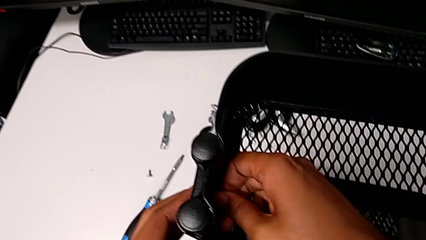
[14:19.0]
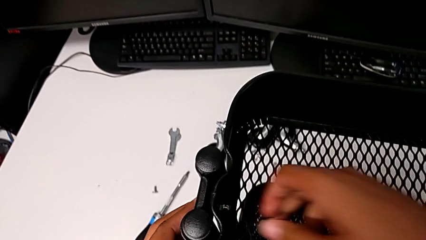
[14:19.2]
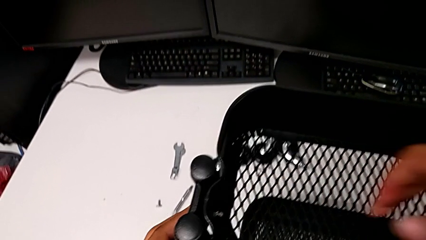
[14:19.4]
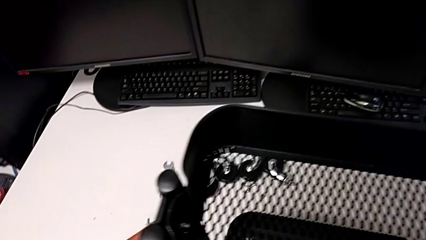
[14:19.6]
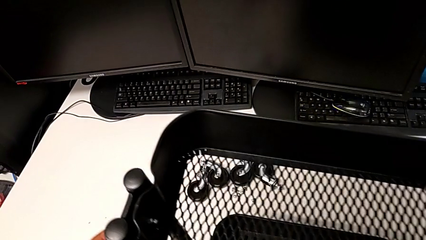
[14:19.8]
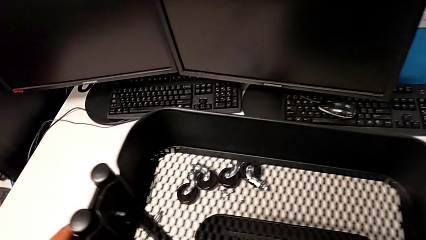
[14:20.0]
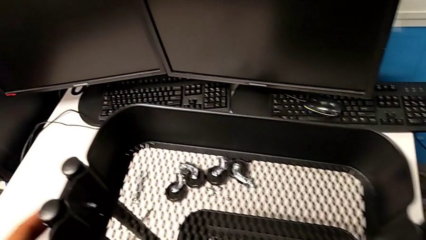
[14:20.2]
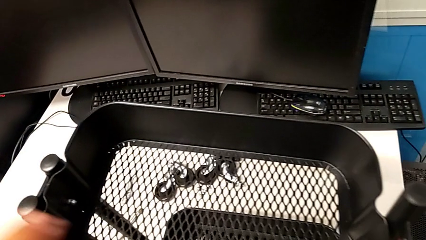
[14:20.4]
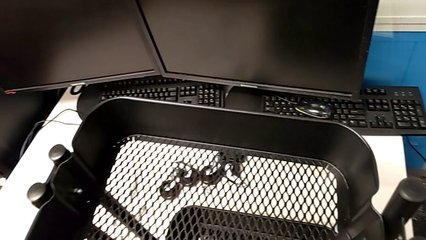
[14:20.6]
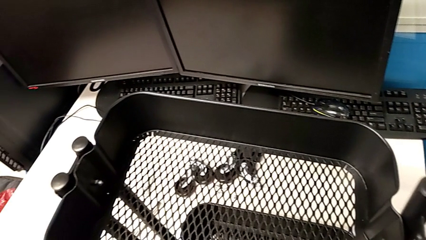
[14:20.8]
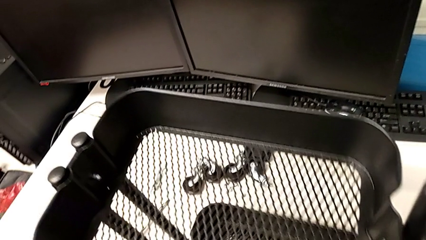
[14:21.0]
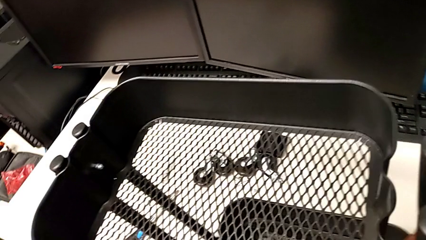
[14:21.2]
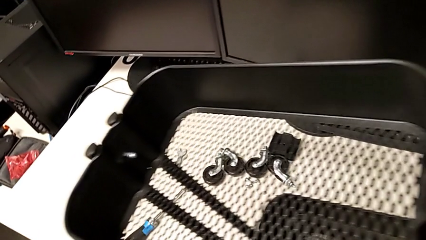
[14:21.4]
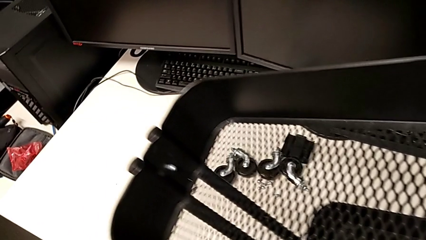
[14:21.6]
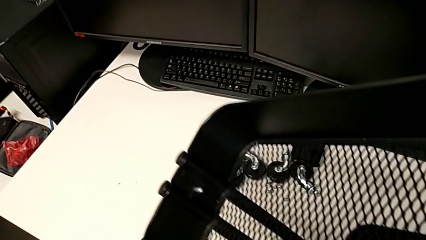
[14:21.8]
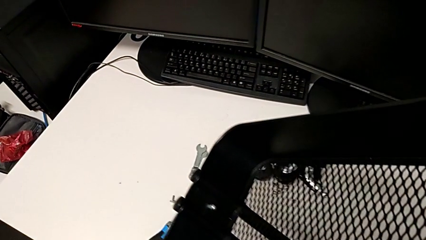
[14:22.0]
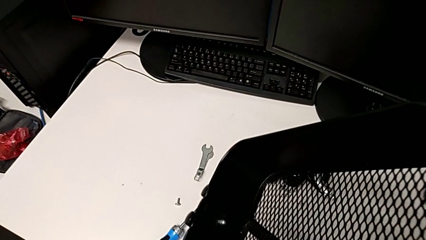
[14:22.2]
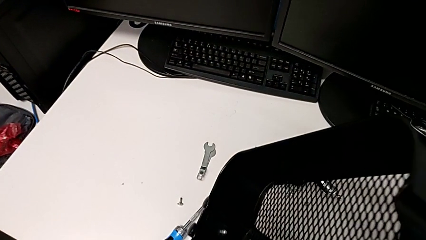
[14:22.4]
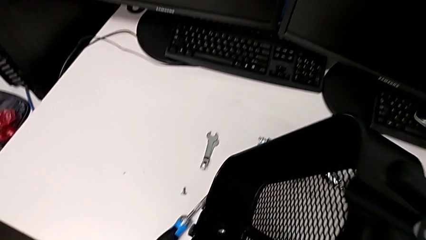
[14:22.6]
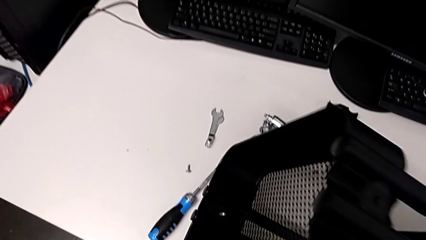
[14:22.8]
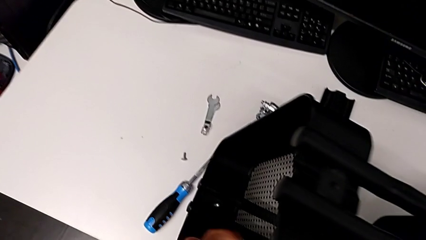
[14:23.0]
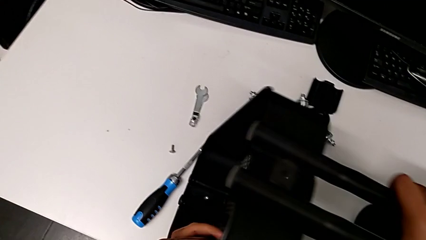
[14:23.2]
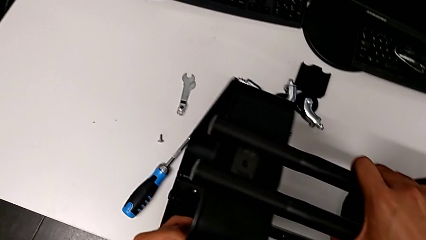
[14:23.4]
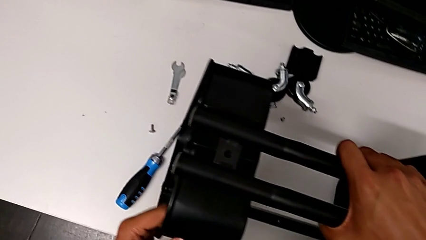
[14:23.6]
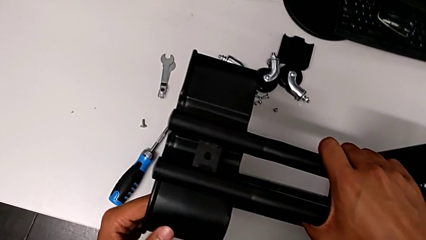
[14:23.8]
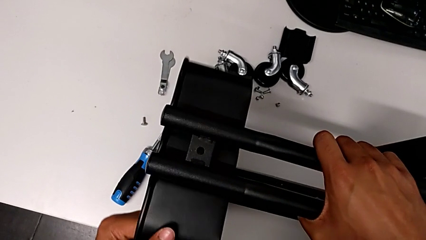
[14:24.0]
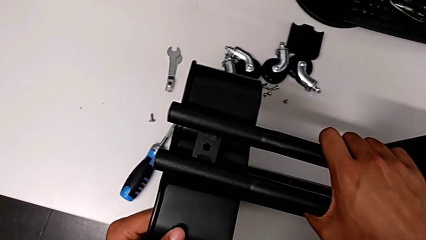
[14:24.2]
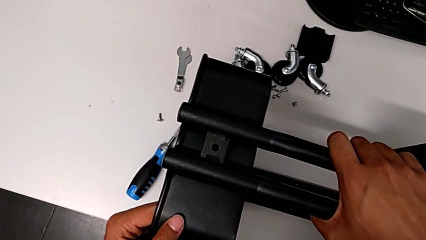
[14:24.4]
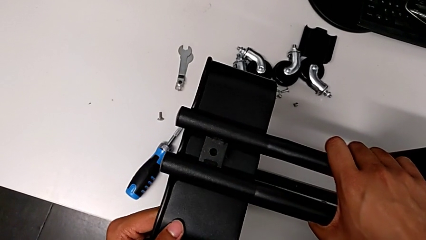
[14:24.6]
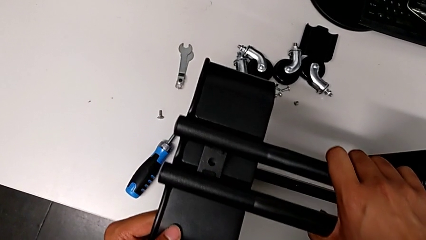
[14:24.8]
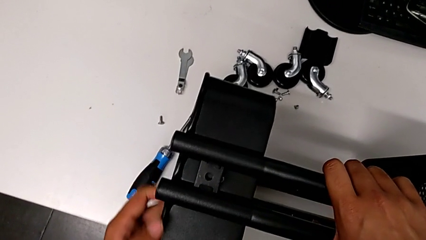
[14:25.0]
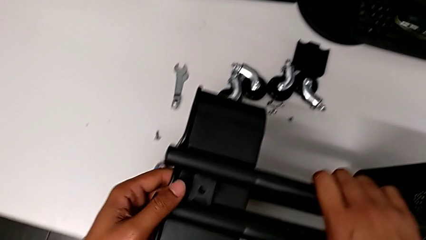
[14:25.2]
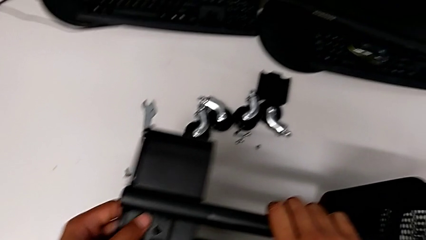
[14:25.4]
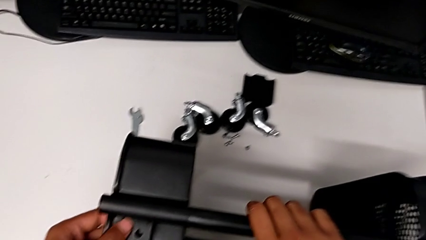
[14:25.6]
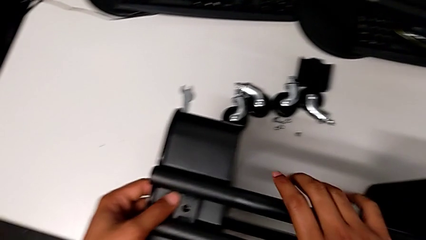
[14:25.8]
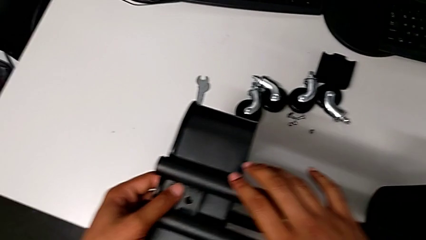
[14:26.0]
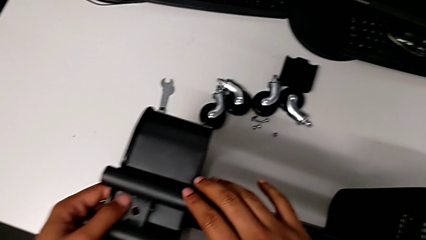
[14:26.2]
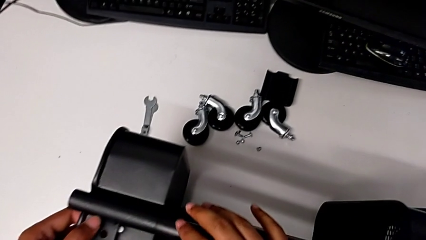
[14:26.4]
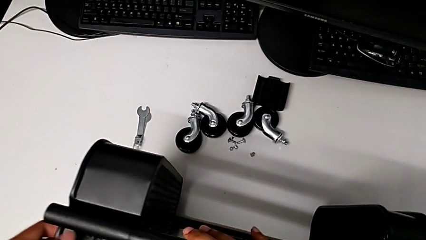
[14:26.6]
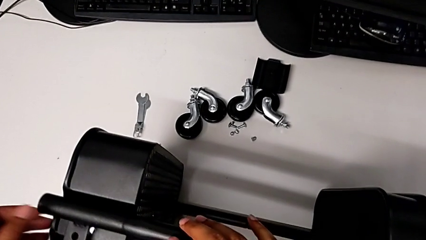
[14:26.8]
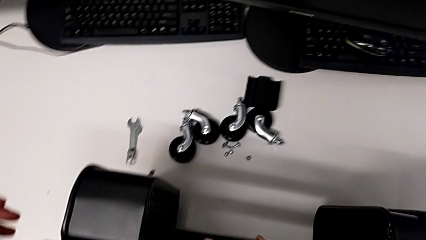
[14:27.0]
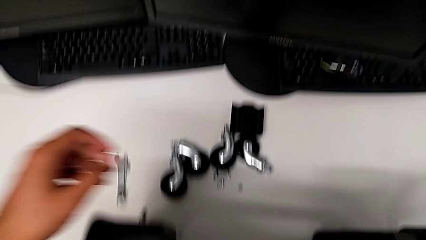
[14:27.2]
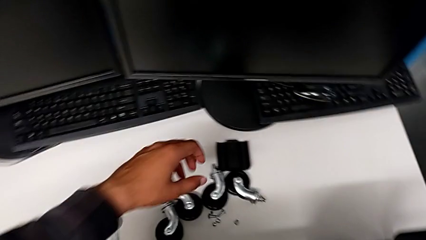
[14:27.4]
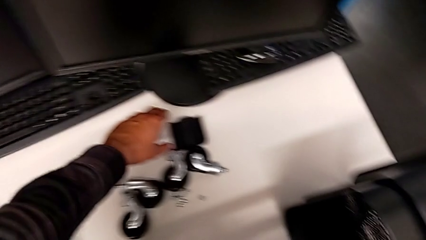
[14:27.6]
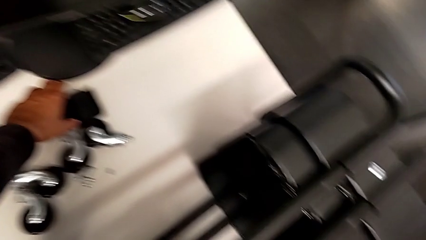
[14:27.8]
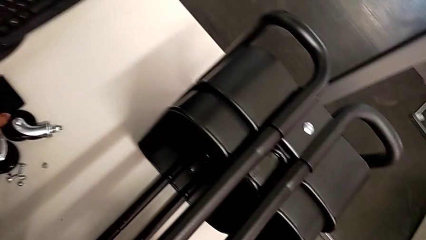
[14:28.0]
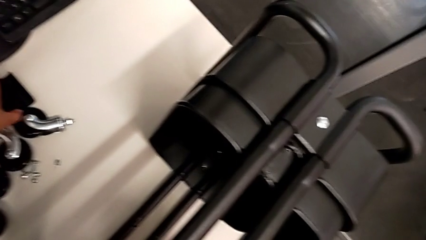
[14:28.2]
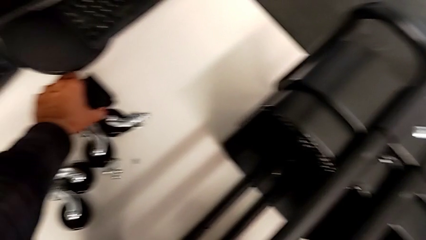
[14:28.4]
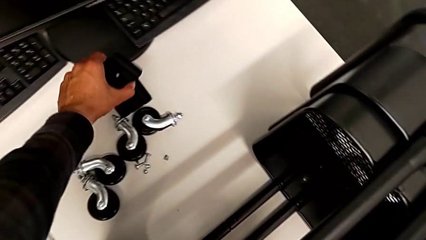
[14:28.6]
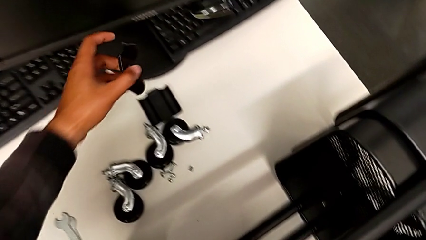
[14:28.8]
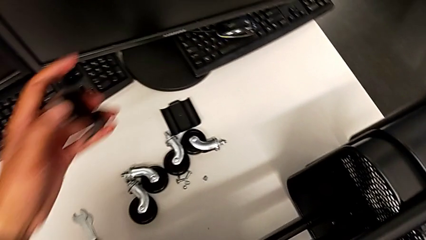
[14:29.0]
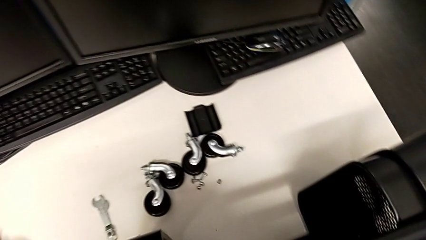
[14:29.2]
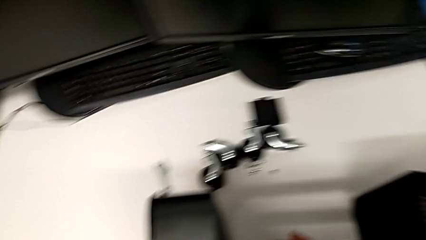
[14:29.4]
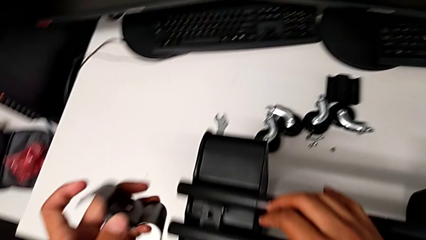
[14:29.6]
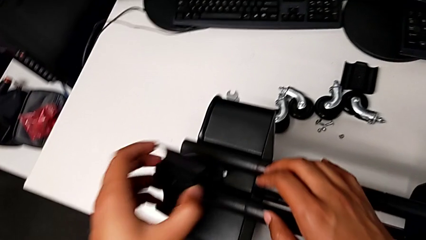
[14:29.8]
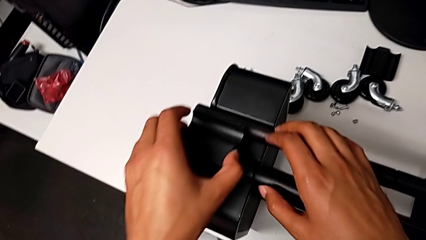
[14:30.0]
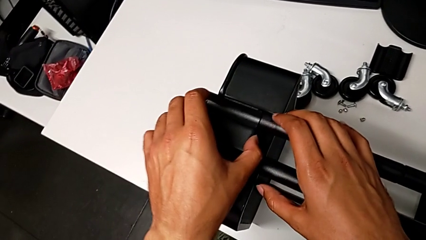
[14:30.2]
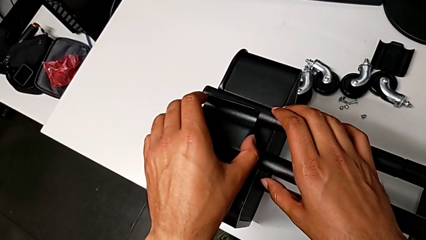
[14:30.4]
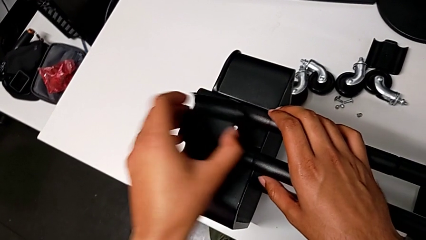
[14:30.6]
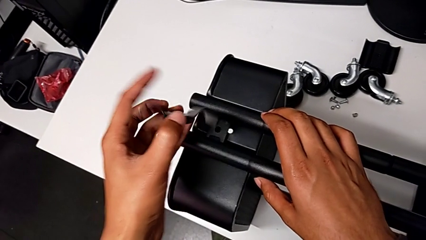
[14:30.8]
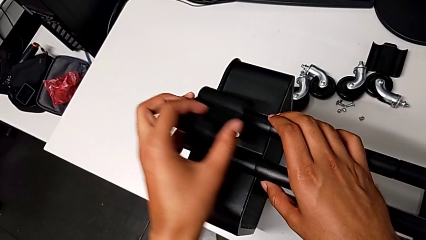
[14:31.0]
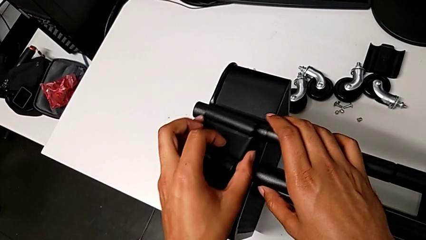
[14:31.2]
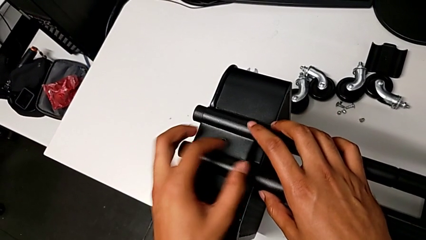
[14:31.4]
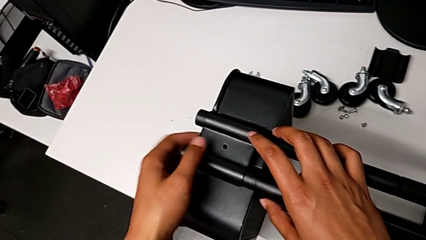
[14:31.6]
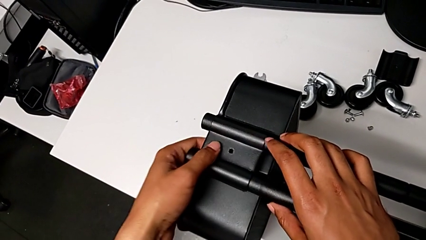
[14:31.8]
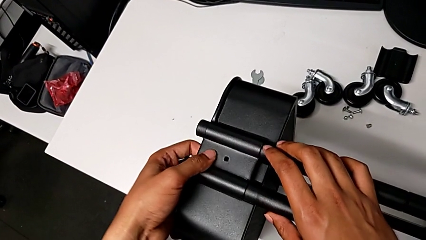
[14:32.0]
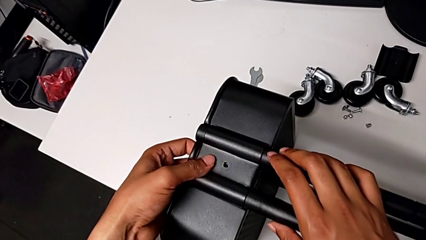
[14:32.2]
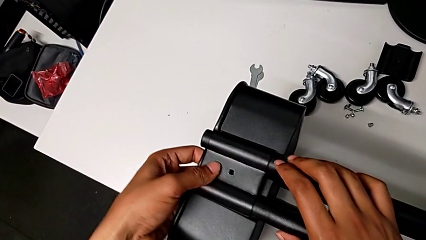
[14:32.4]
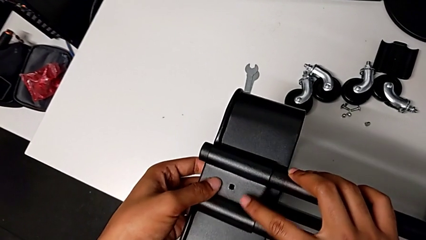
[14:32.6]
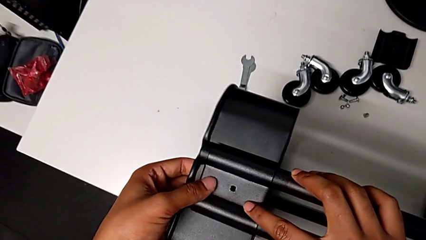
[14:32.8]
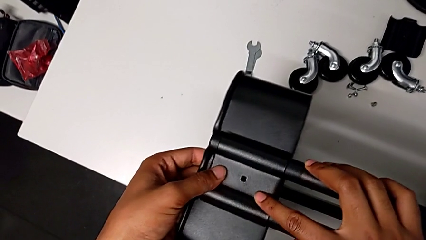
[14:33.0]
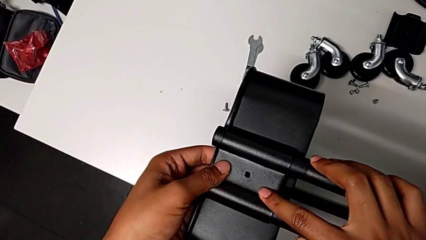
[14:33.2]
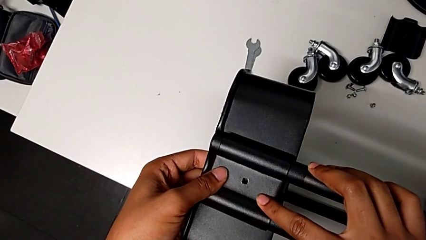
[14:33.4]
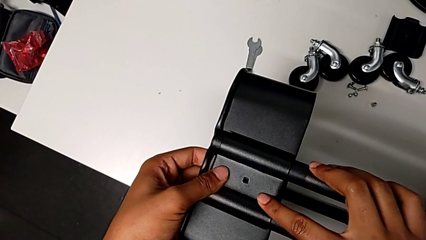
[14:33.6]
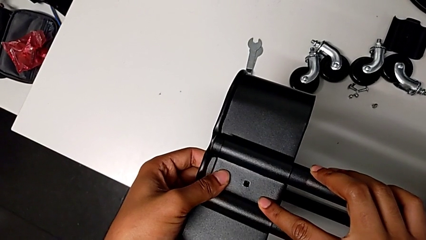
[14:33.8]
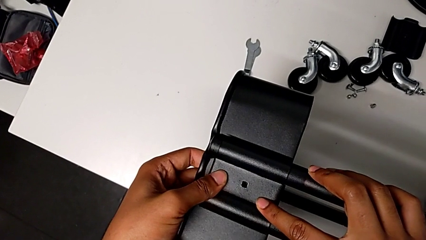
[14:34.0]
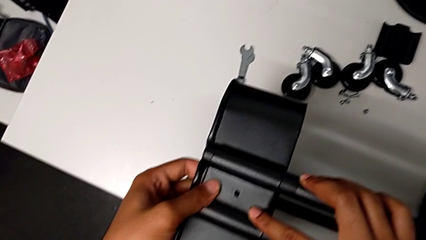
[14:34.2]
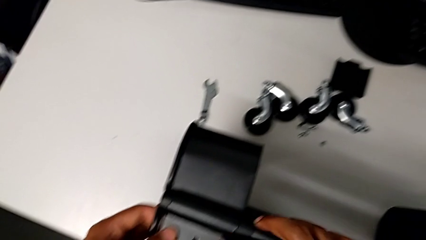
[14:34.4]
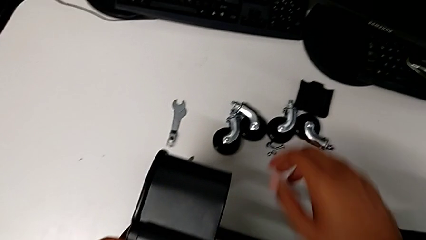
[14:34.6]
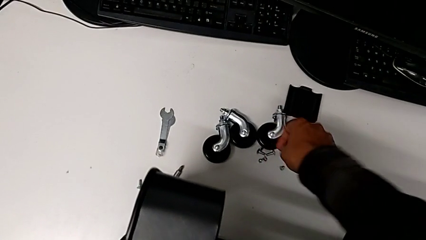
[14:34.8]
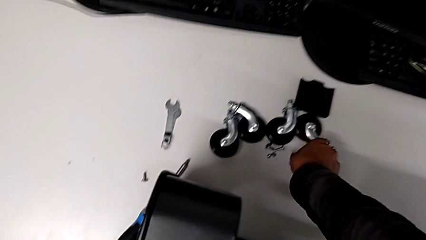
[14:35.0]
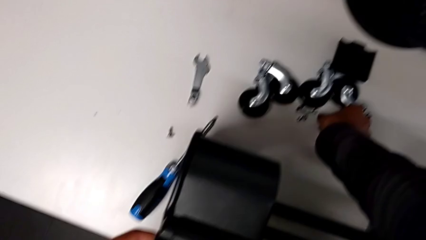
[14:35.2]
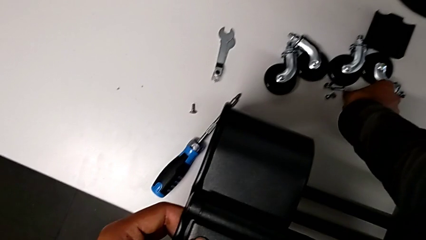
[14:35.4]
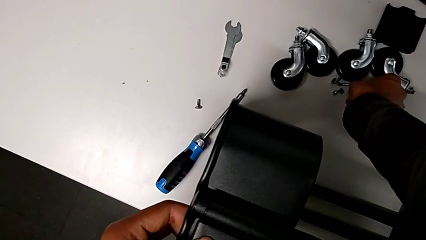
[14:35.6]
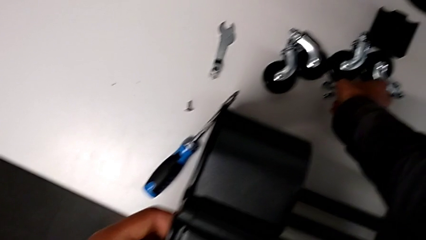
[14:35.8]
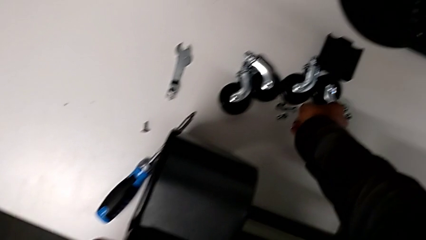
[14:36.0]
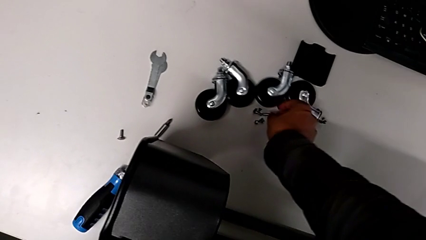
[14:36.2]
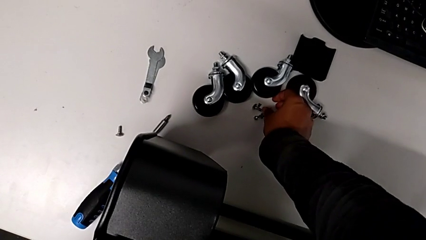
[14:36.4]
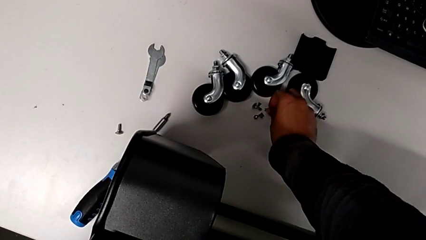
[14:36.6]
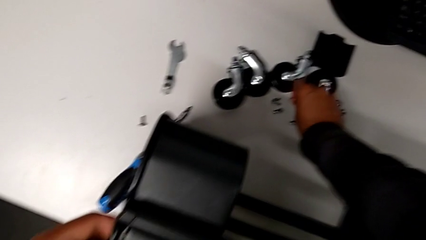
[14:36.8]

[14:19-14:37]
The camera wearer is screwing the third tray. They rotate the grid tray, grab the fourth bracket, align it and grab the screw.
